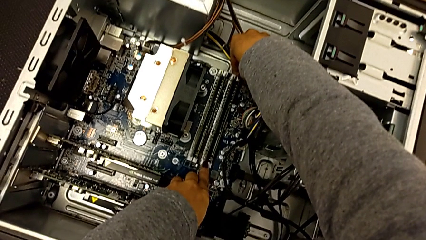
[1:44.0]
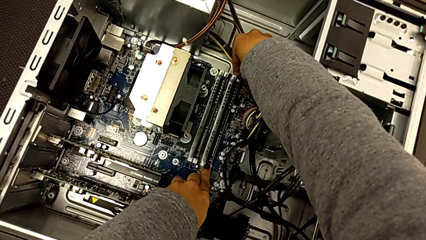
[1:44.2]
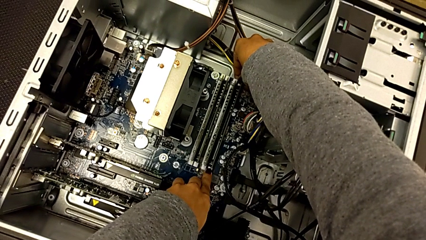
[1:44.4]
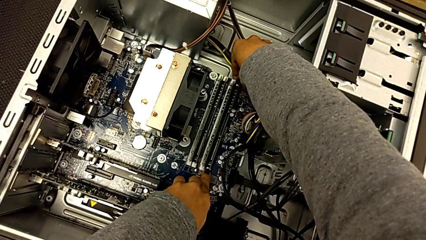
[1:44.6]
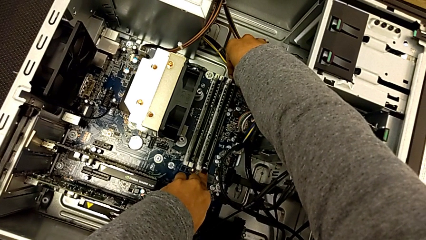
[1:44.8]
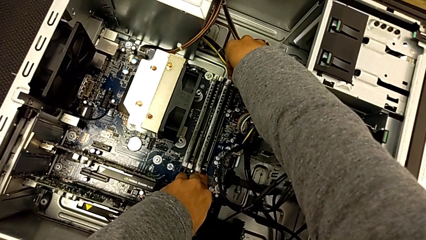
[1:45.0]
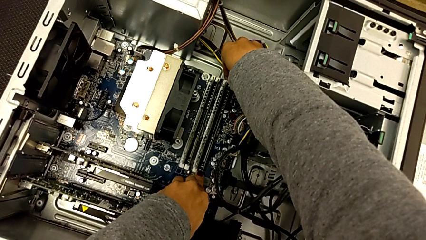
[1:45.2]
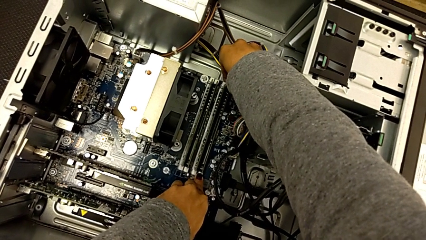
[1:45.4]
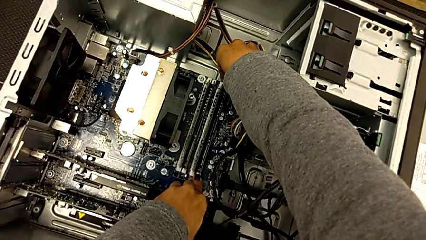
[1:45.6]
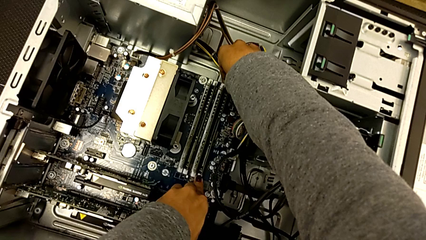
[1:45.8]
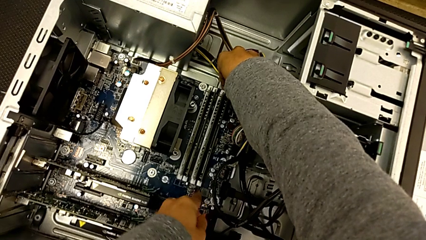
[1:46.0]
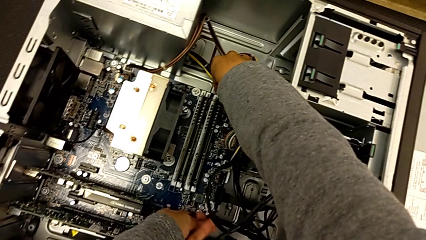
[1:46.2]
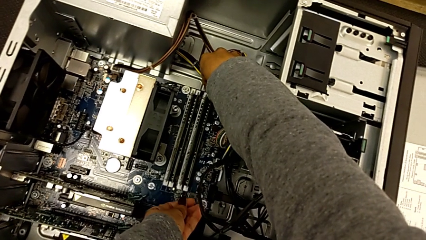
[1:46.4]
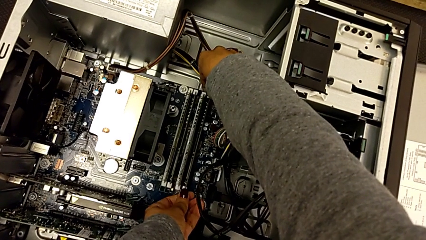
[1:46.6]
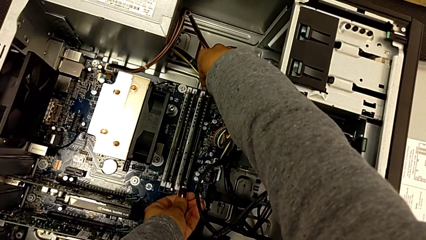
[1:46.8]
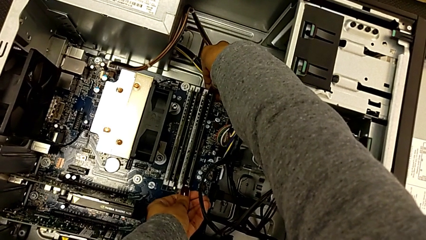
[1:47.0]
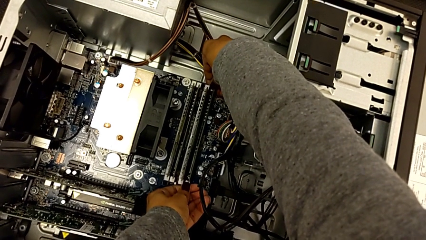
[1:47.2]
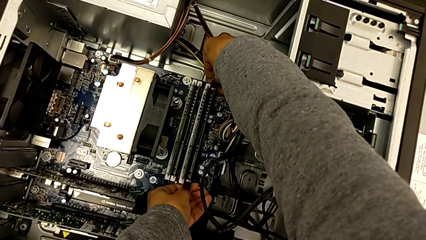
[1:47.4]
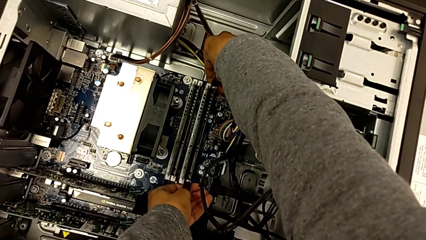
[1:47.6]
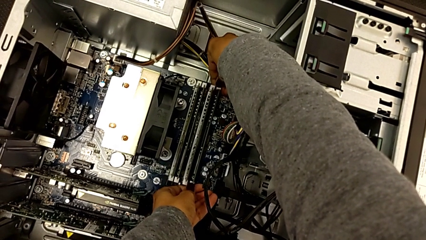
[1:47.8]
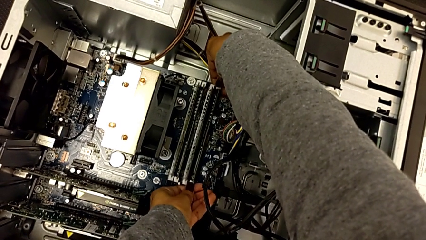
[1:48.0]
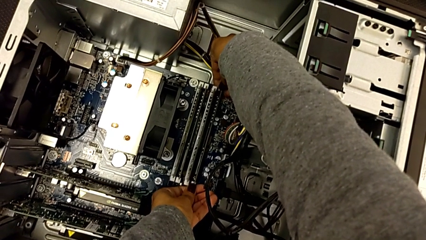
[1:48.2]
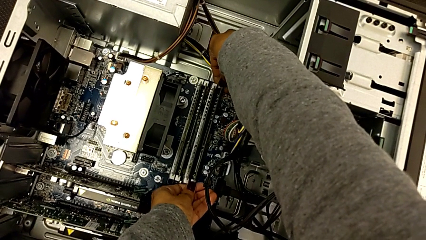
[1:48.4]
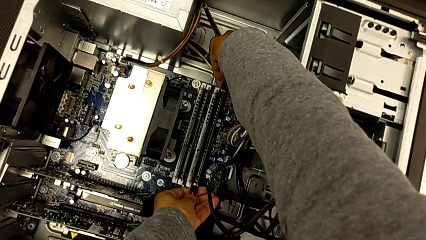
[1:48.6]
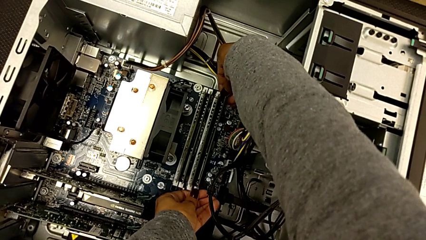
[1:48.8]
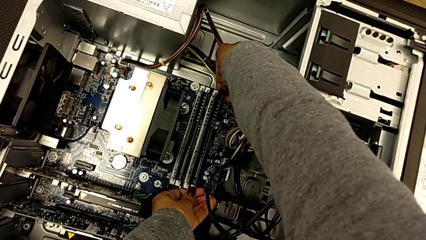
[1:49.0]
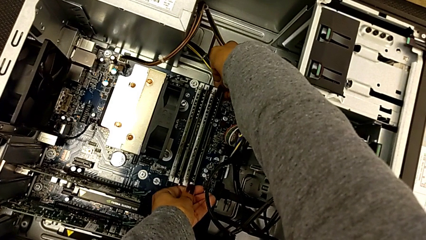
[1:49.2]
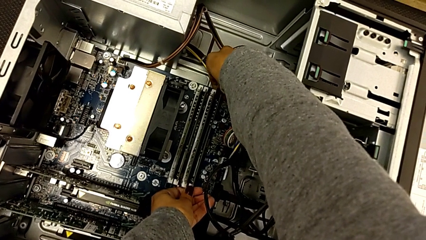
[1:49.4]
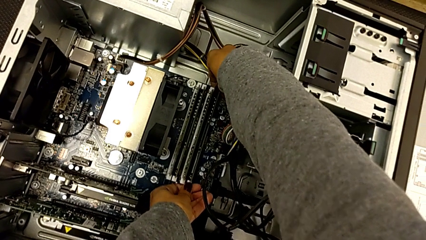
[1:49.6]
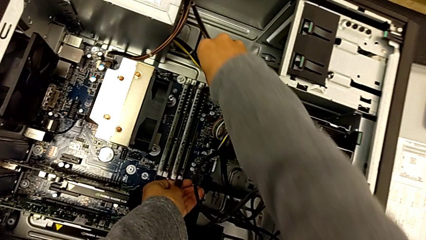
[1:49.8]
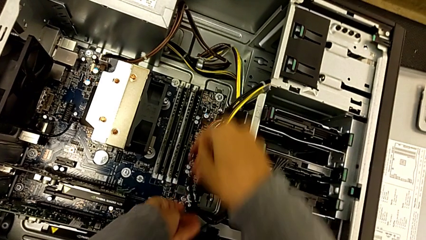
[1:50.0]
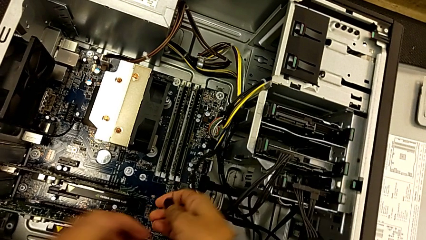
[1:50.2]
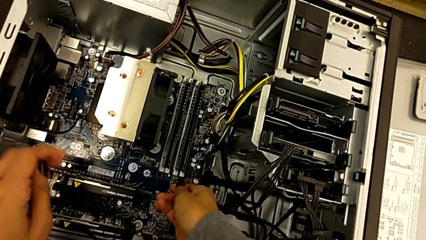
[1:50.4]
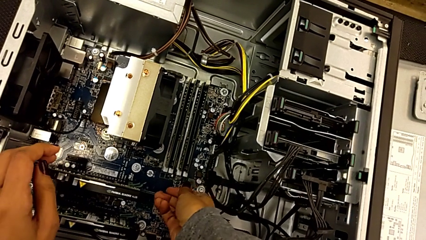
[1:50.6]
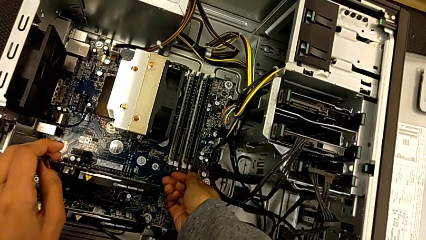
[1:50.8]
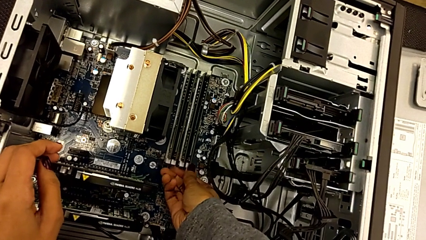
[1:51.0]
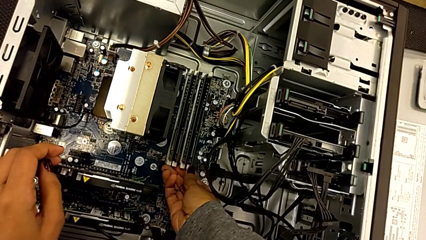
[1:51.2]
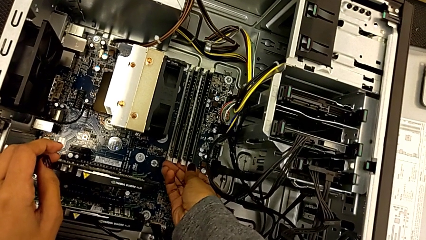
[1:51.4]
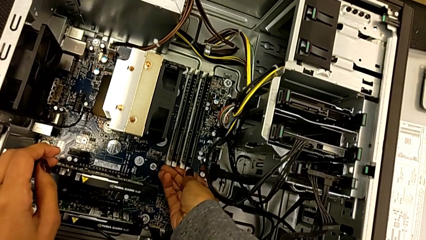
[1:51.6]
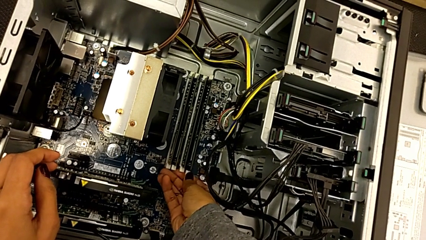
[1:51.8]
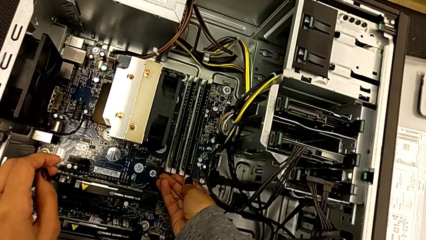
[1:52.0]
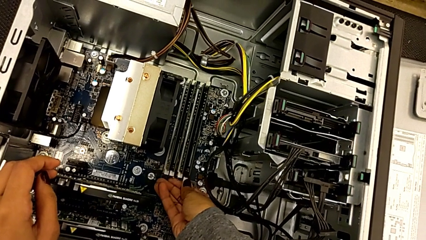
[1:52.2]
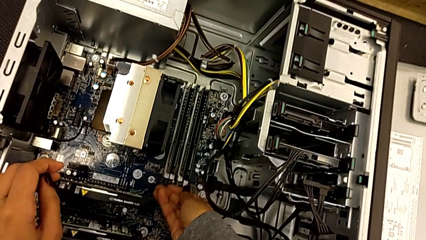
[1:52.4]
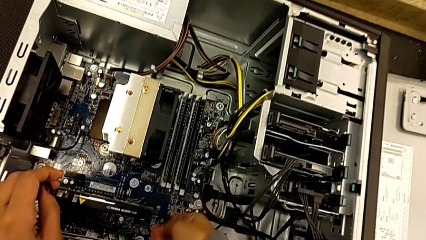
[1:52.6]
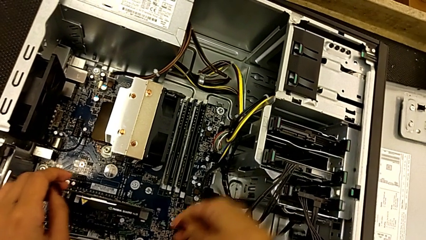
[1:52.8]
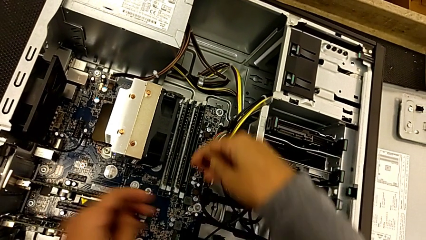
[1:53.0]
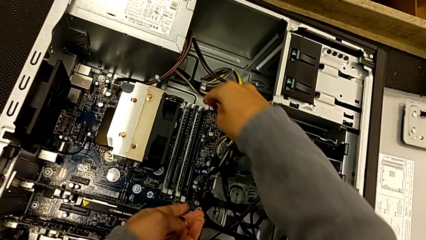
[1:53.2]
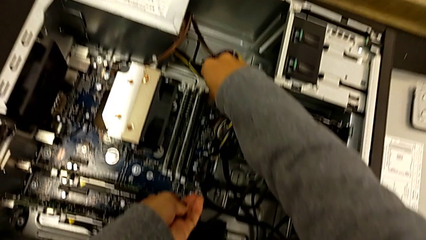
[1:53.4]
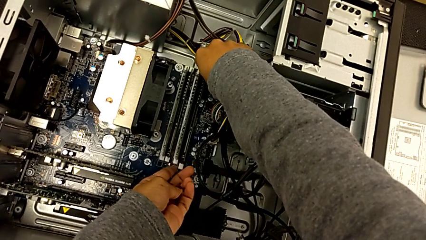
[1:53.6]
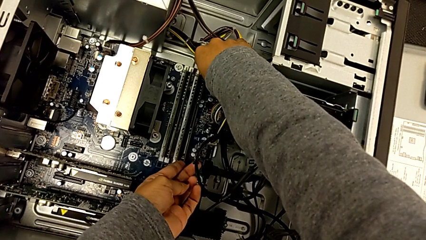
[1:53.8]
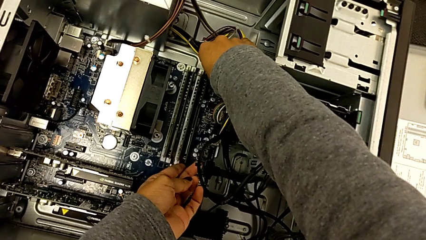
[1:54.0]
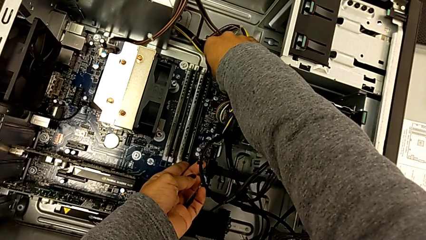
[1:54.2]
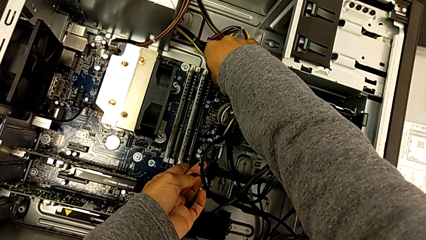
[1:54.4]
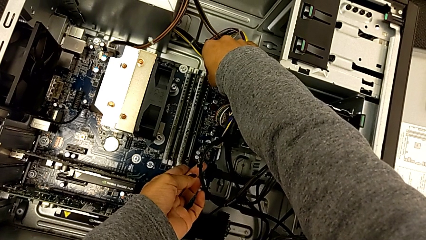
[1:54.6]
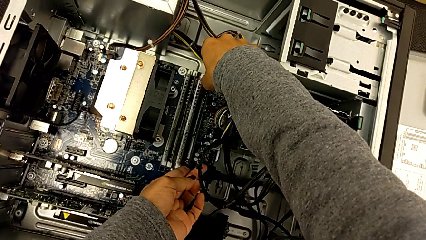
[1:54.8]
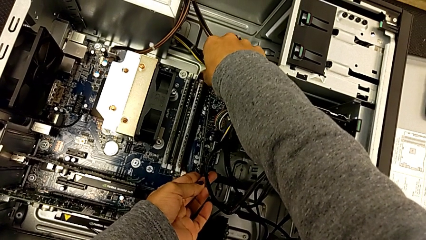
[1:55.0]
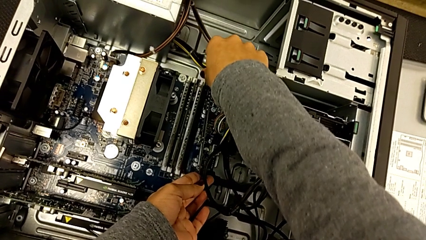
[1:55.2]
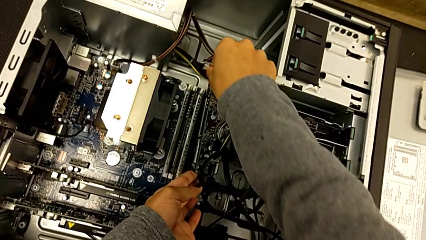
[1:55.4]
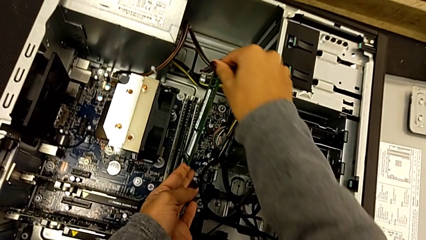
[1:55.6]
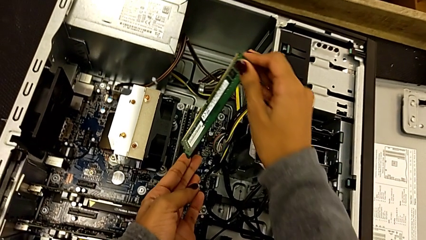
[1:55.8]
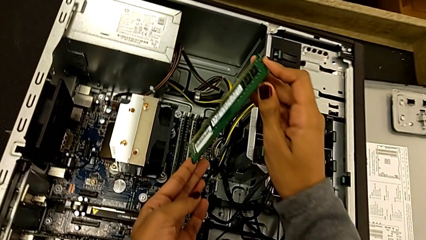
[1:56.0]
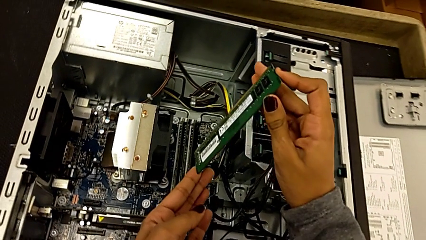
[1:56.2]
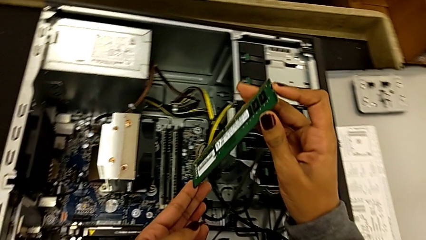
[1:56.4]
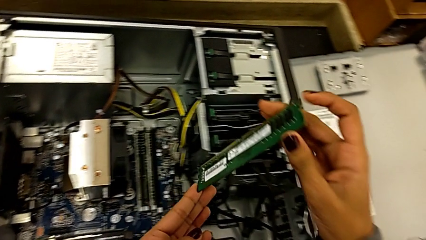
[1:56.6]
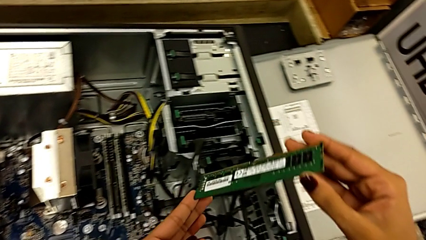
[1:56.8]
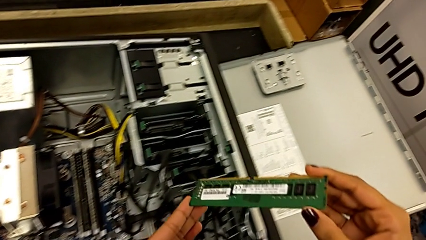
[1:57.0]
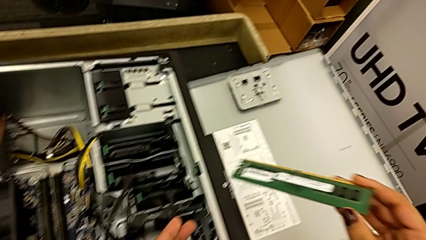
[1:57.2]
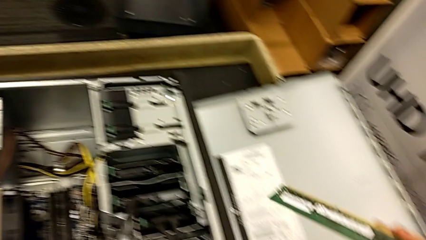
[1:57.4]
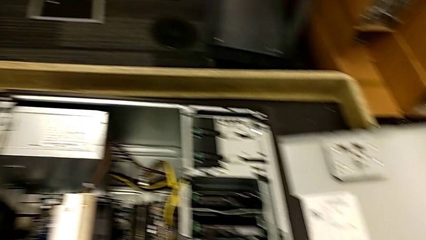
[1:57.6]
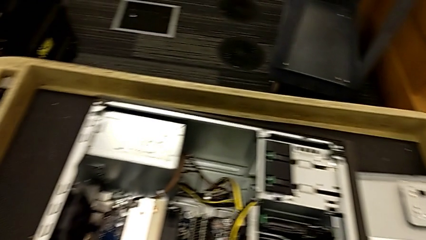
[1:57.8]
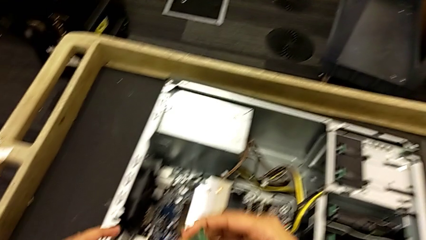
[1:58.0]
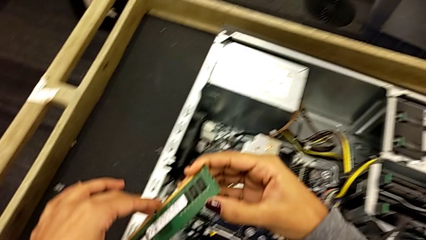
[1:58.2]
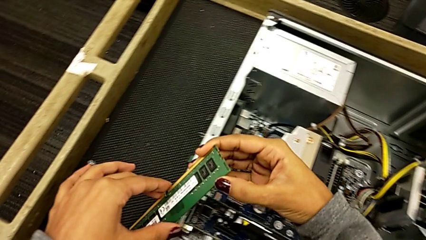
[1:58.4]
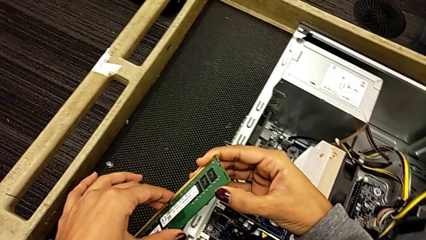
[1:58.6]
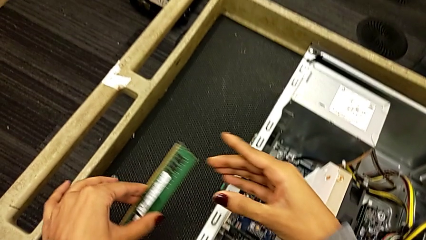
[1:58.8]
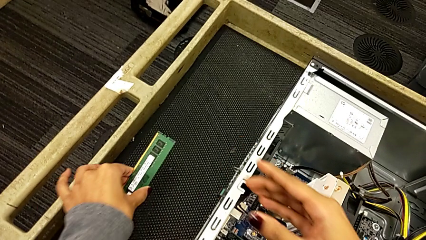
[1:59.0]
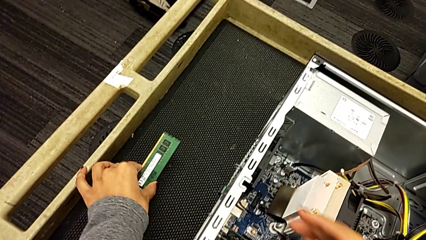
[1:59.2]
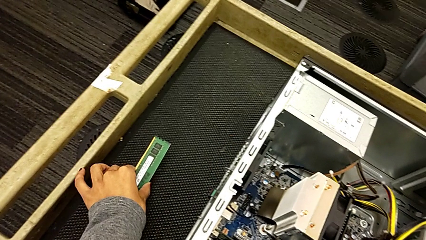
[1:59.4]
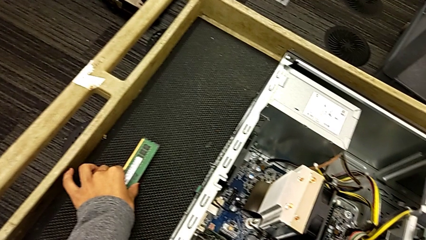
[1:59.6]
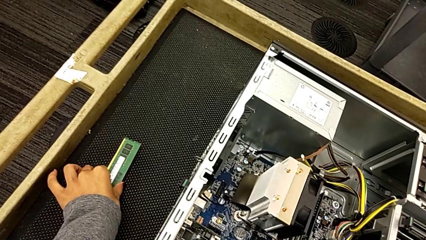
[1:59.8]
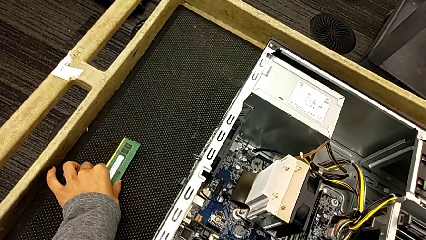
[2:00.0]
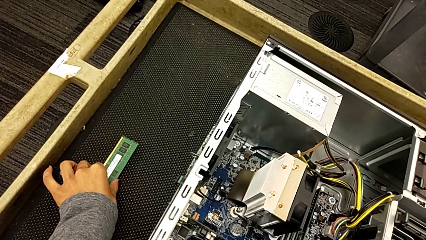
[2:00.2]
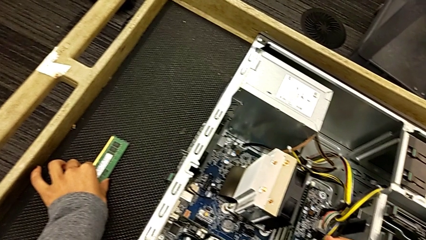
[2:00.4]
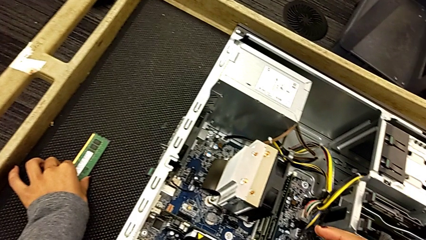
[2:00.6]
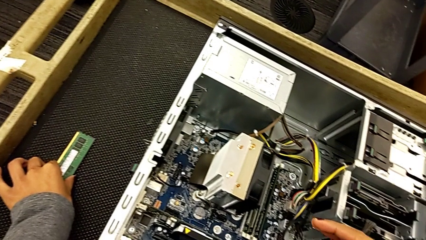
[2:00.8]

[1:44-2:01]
The camera wearer is withdrawing the RAM from the tabs. They unlock the RAM tab, withdraw the first RAM and place it.
